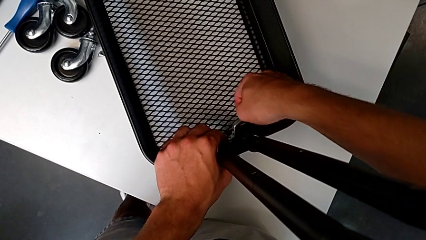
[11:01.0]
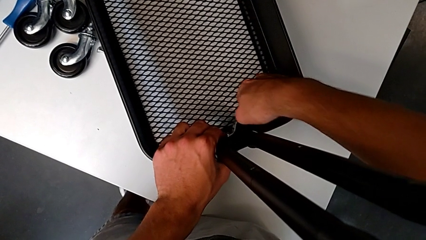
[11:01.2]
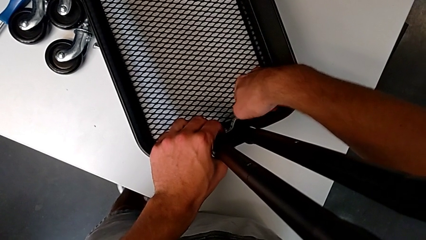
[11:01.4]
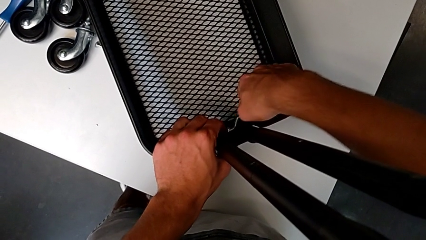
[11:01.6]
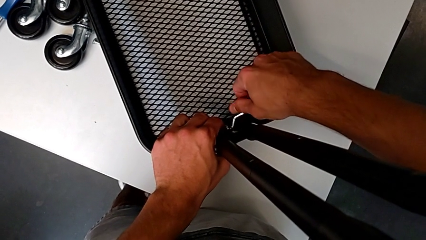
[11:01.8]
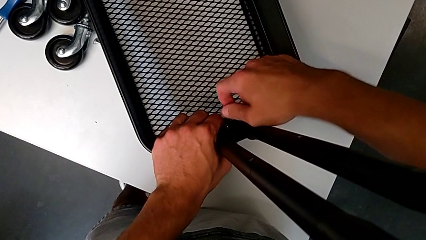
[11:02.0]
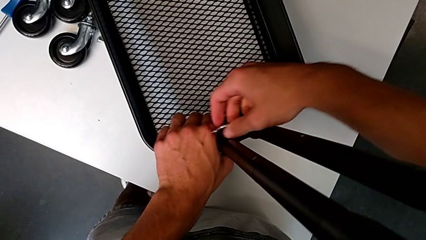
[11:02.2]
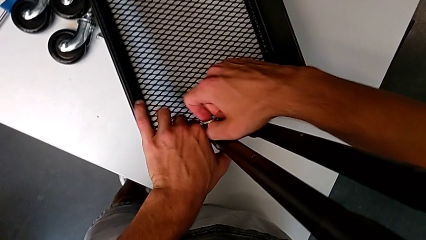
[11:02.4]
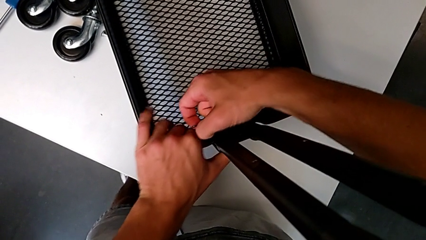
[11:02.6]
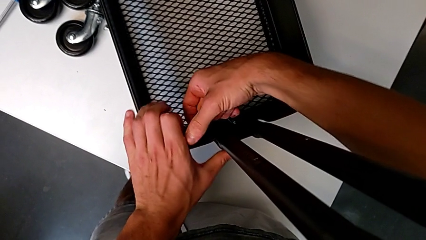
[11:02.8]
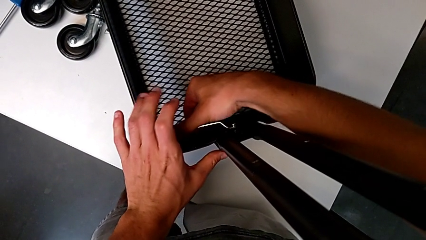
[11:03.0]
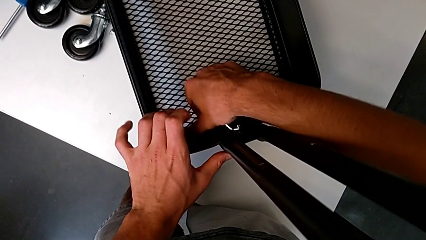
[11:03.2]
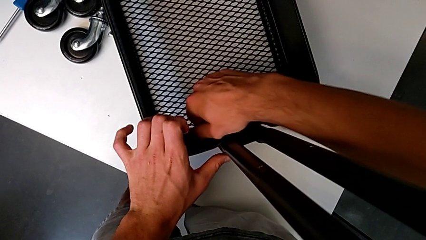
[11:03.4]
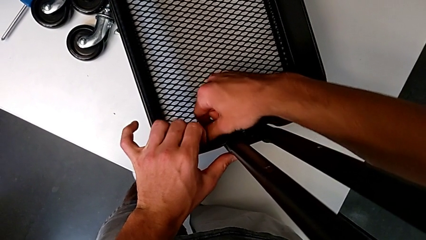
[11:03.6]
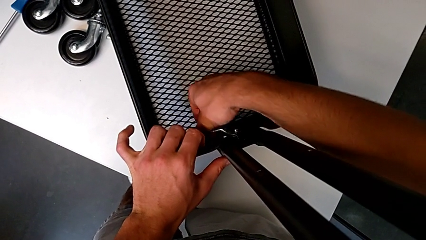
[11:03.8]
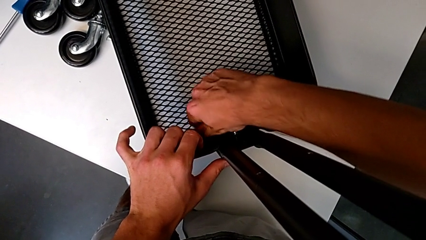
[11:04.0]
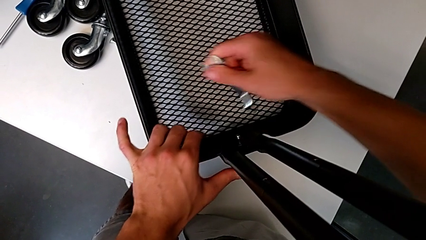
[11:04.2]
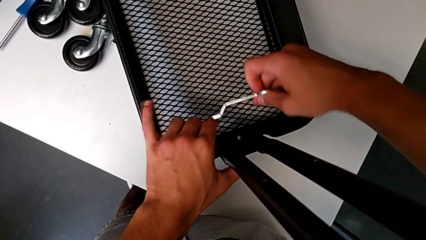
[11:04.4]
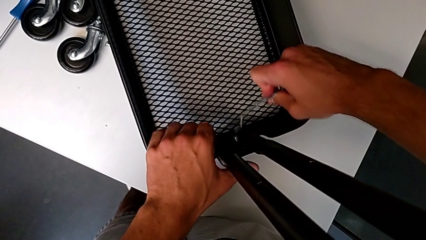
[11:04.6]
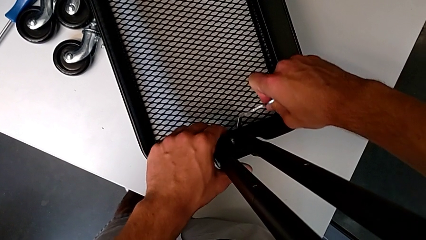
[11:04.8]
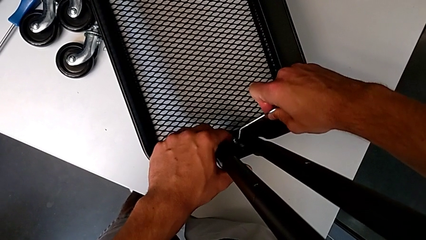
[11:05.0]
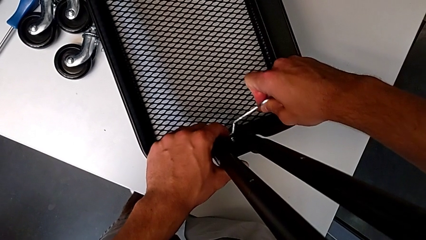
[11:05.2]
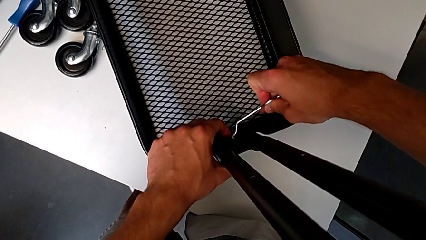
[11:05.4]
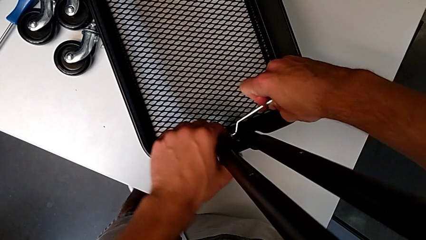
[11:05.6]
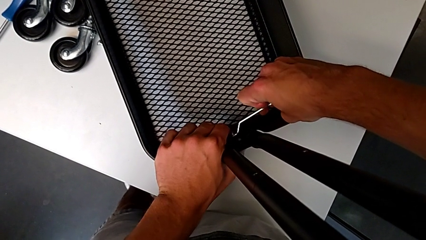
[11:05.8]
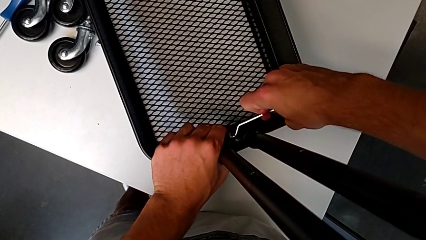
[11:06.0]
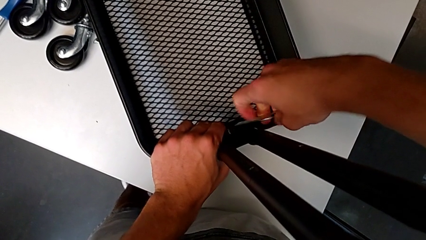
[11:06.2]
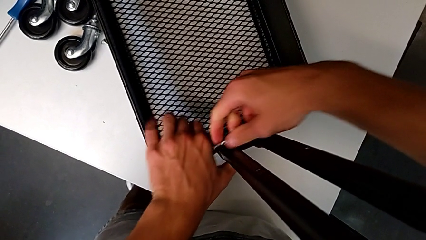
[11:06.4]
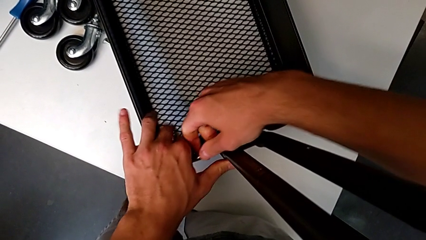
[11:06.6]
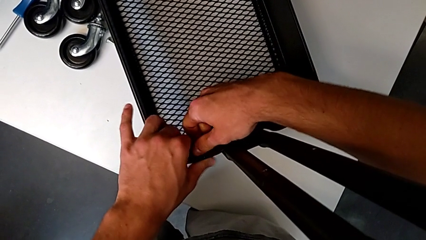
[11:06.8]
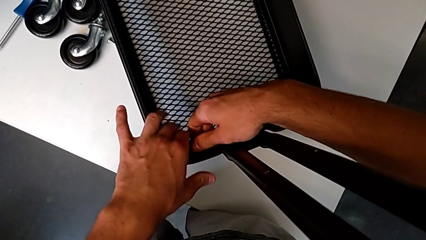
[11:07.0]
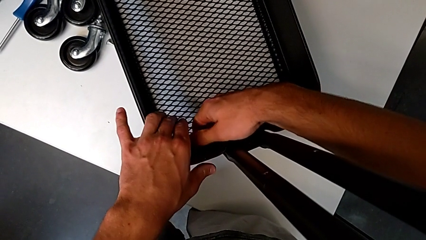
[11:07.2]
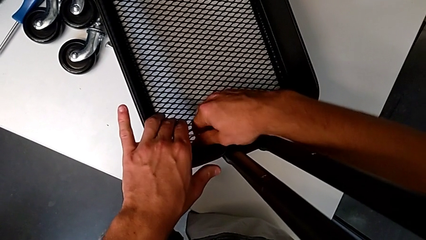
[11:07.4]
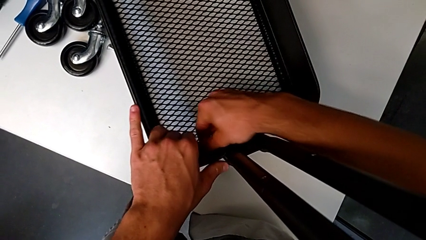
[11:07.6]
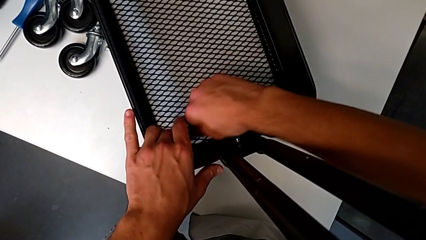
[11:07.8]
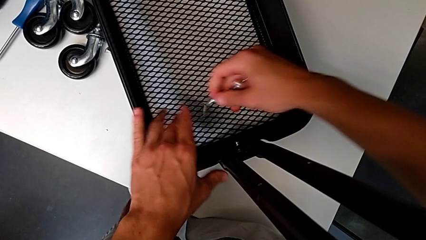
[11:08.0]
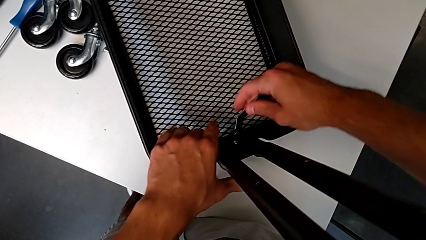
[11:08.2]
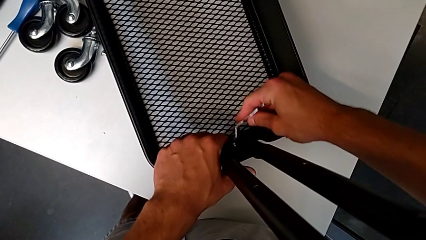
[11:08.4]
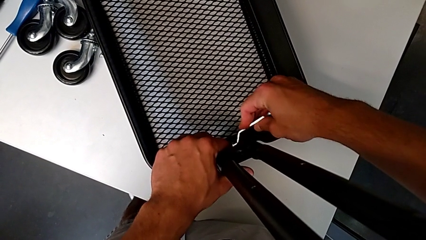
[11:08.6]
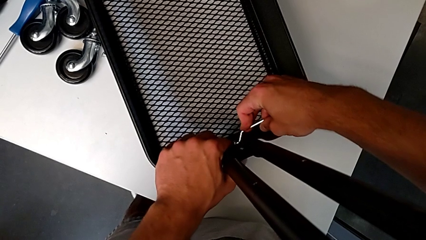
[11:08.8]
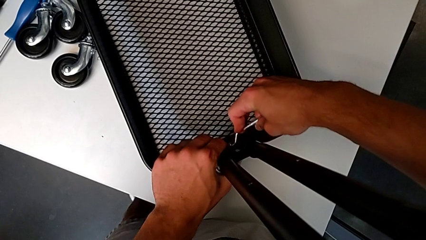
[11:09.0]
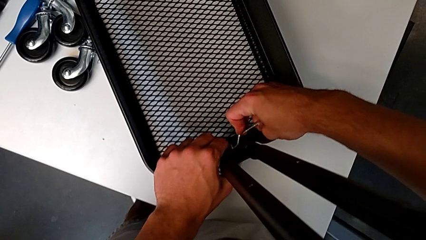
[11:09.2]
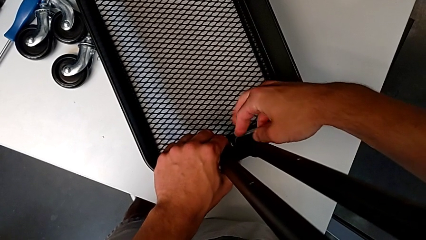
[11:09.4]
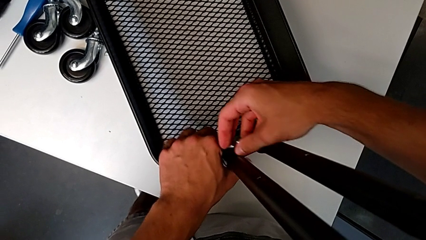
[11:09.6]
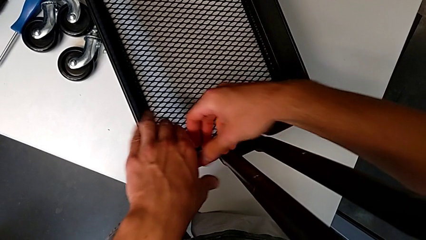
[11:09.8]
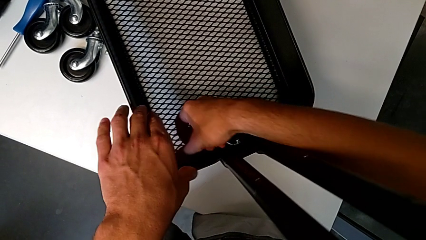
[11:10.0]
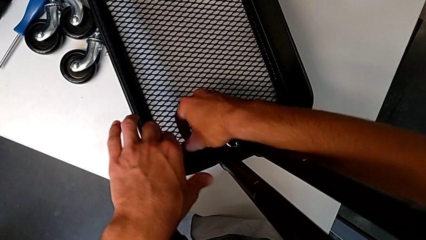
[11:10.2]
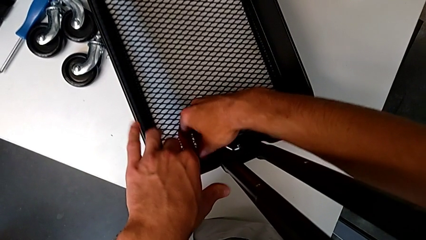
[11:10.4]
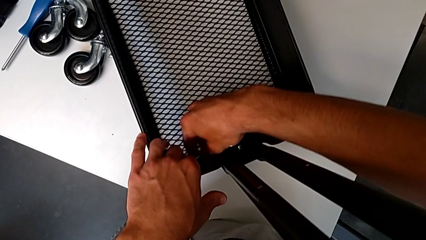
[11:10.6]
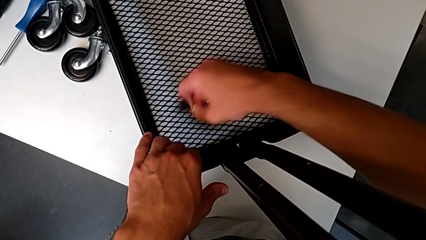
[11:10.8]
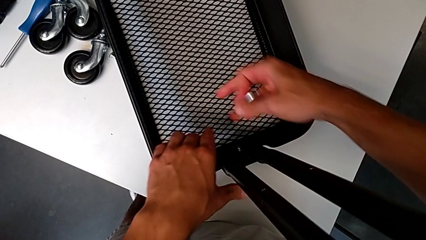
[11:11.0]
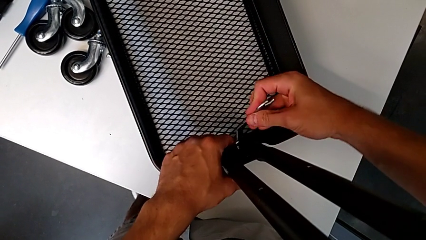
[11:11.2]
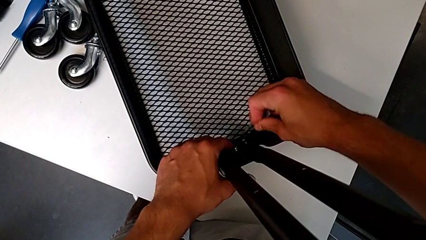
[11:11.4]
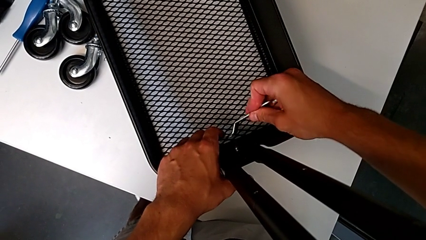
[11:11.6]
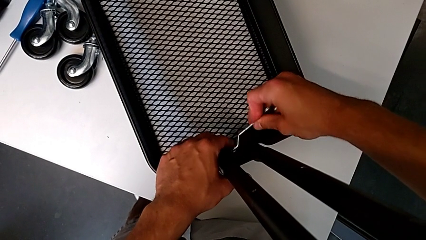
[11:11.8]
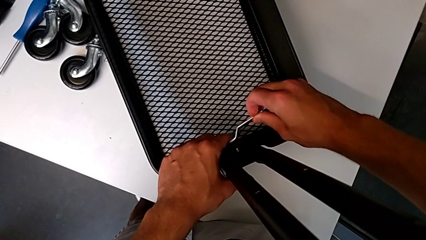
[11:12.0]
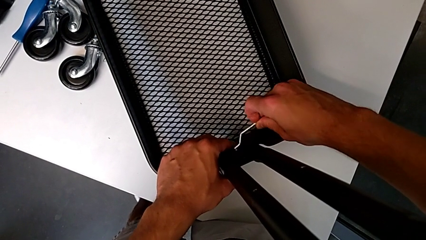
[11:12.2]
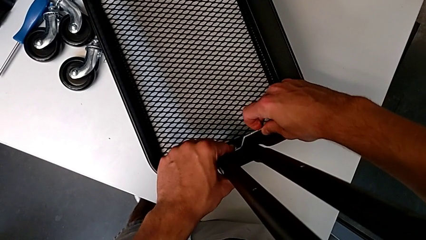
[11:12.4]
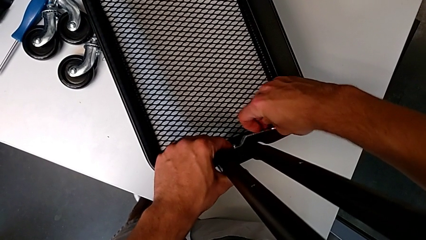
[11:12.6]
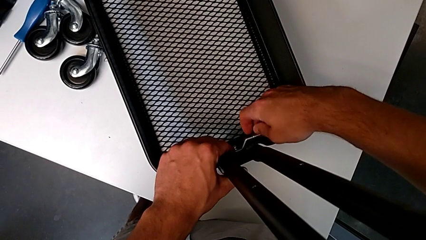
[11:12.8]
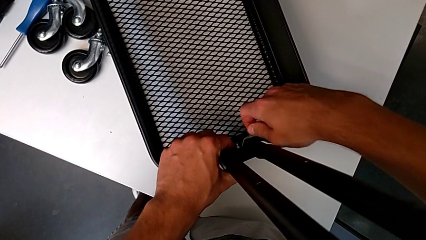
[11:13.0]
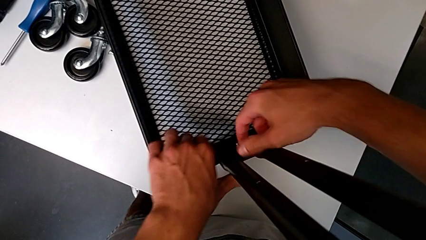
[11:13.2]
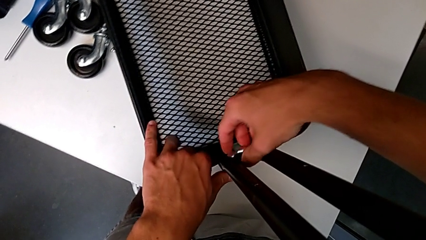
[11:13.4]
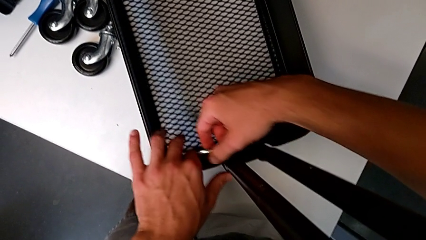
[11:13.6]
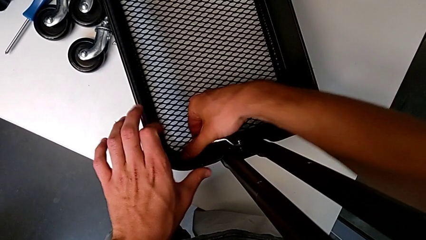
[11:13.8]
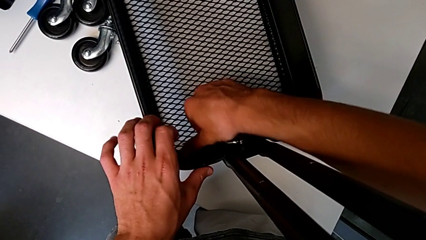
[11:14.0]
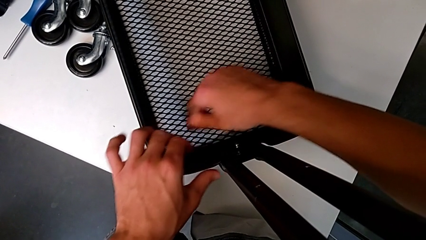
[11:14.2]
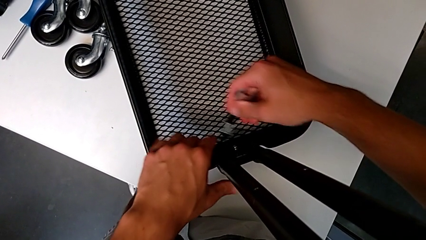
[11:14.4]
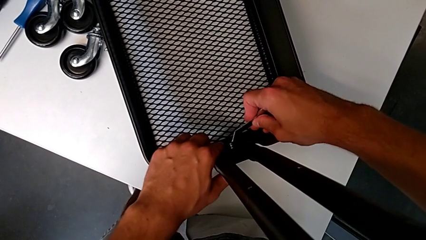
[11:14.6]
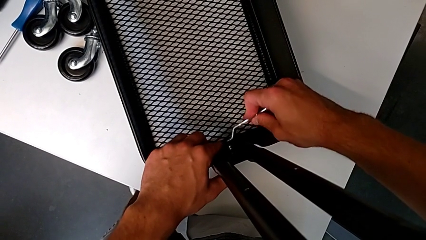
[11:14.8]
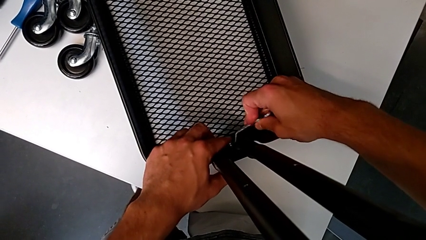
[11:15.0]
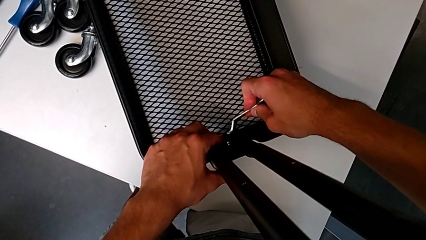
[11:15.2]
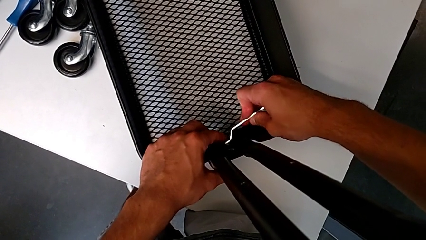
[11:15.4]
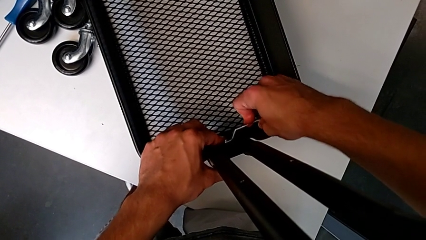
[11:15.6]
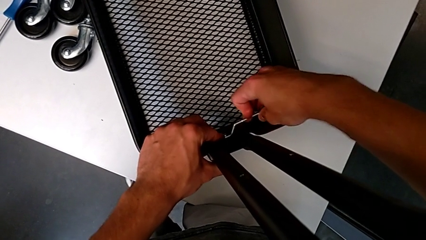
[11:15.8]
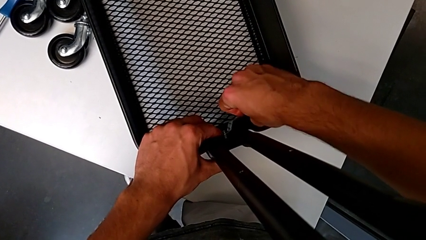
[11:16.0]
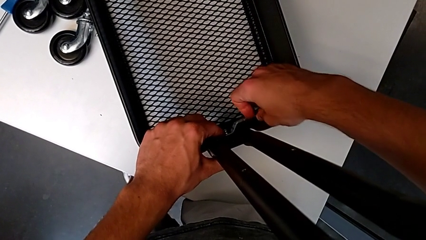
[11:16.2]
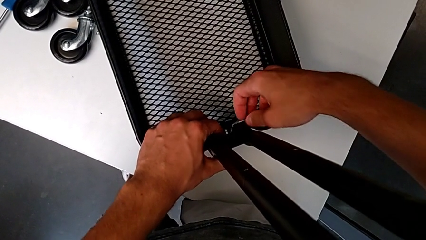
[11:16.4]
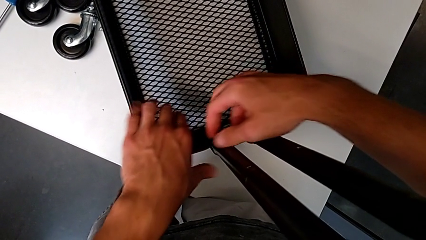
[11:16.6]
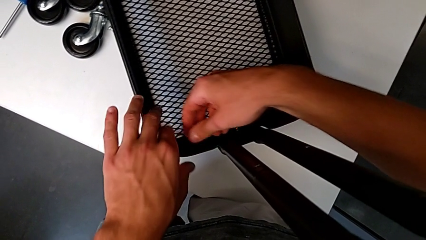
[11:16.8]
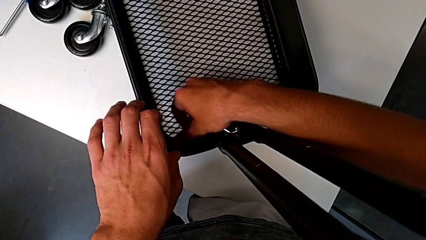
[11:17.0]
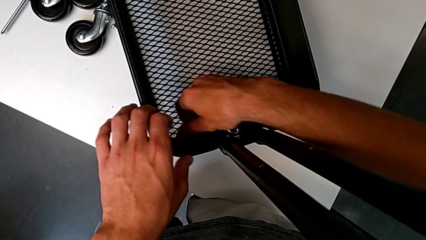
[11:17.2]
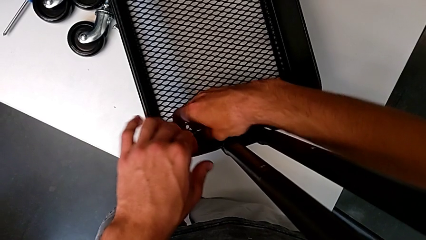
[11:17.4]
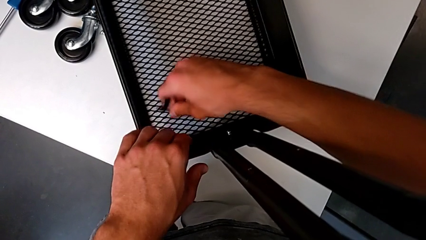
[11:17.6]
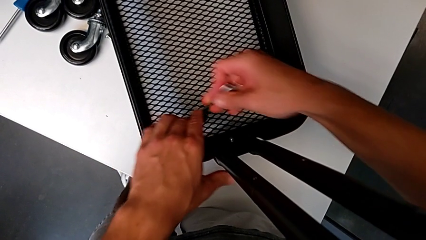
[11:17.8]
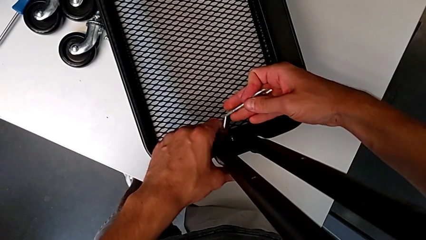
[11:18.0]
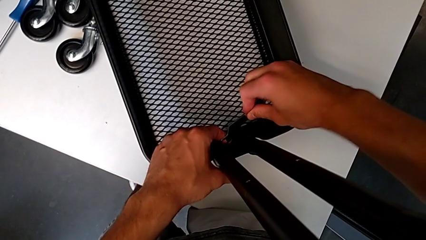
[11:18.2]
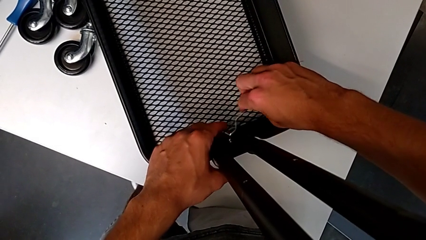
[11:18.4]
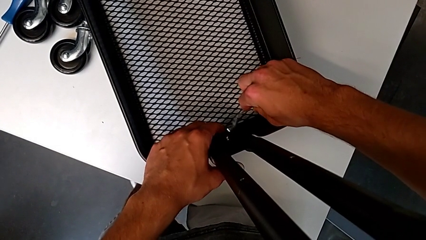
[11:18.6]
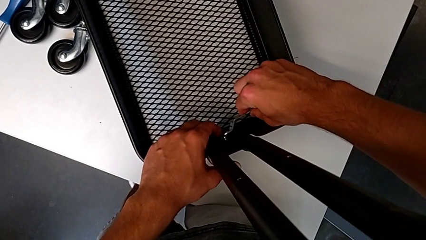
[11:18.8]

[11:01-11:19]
The camera wearer is assembling the first tray. They rotate the hex nut, withdraw the hexagonal wrench, insert it, screw the hex nut, withdraw the hexagonal wrench, insert it and screw the hex nut. They withdraw the hexagonal wrench, insert it, rotate the hex nut, withdraw the hexagonal wrench, insert it, screw the hex nut, withdraw the hexagonal wrench and insert it.
